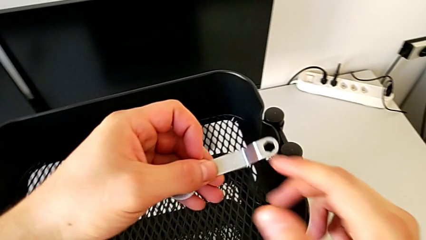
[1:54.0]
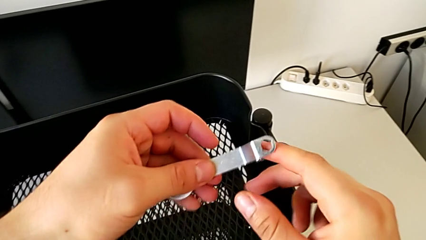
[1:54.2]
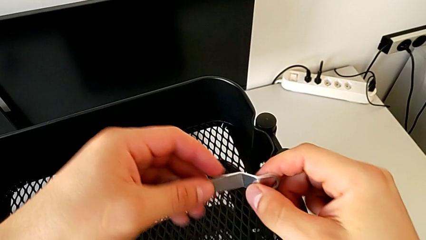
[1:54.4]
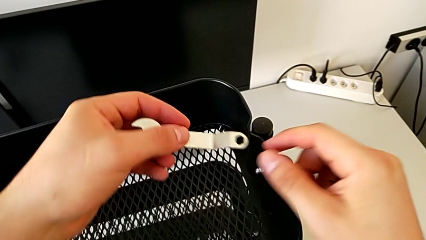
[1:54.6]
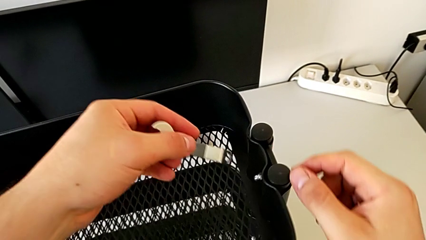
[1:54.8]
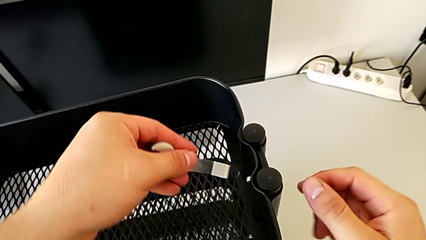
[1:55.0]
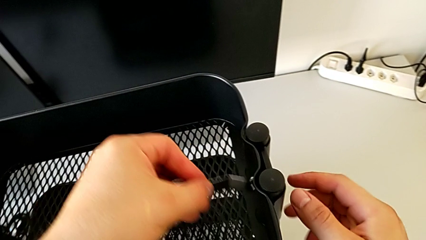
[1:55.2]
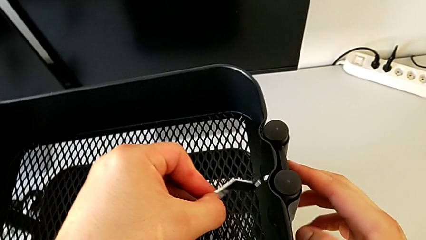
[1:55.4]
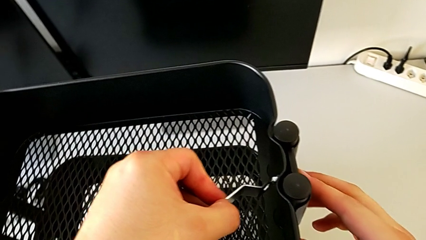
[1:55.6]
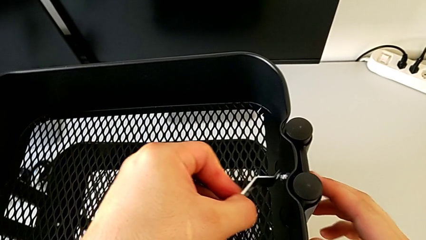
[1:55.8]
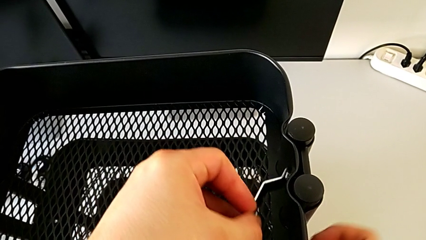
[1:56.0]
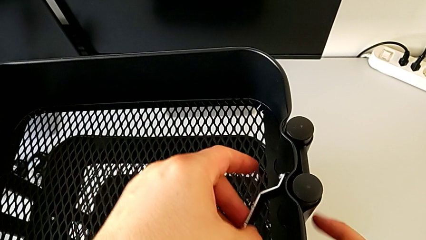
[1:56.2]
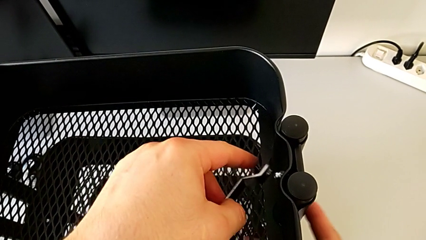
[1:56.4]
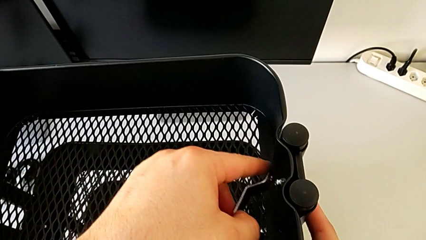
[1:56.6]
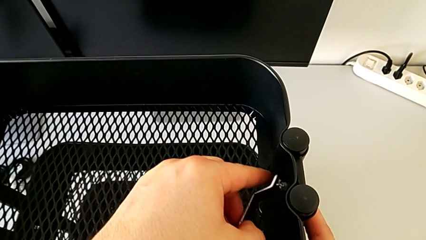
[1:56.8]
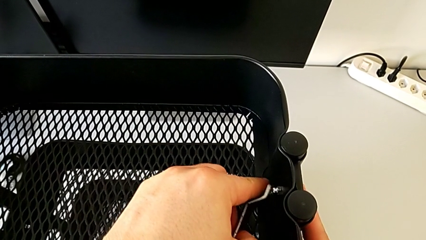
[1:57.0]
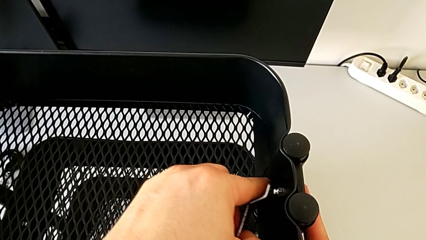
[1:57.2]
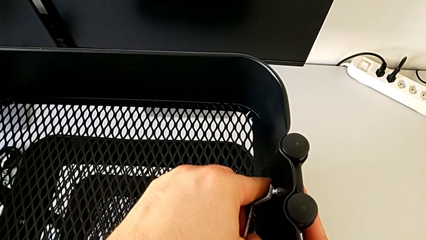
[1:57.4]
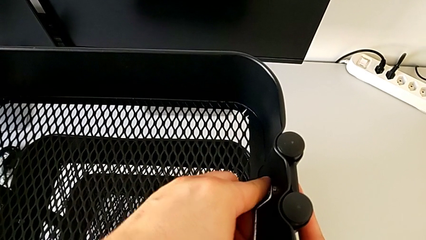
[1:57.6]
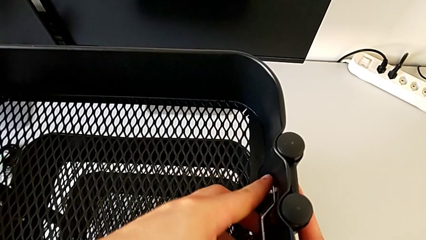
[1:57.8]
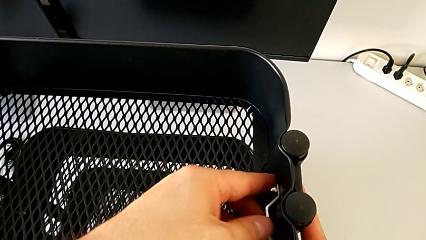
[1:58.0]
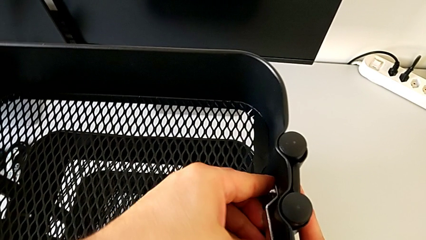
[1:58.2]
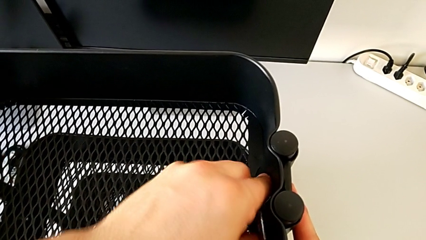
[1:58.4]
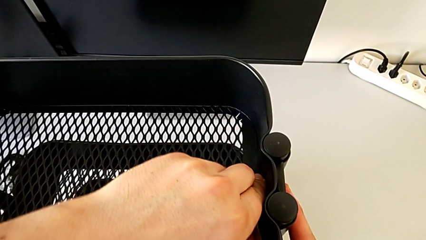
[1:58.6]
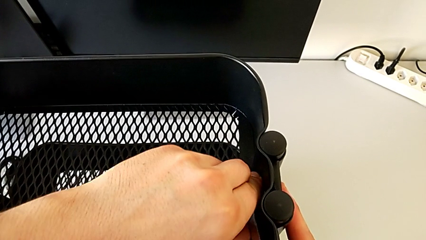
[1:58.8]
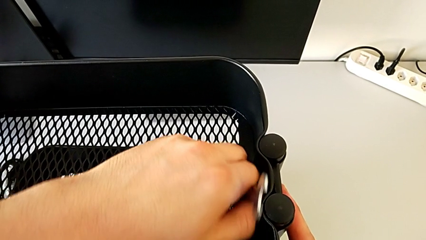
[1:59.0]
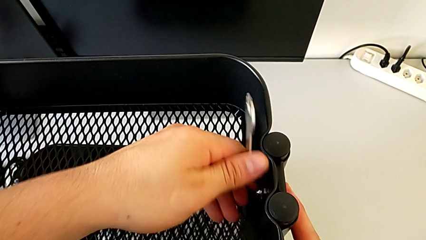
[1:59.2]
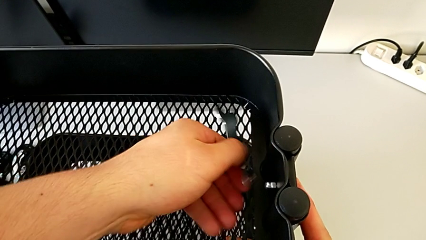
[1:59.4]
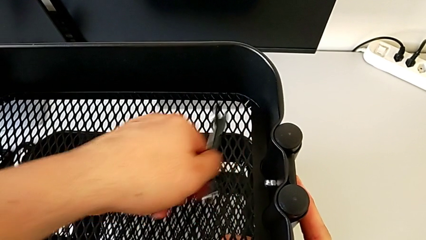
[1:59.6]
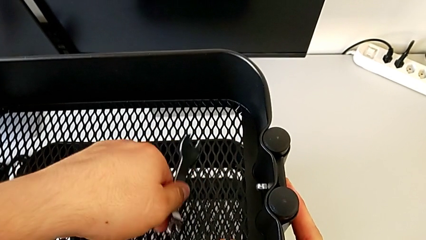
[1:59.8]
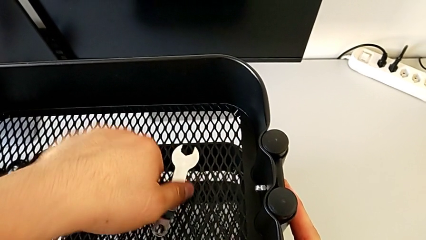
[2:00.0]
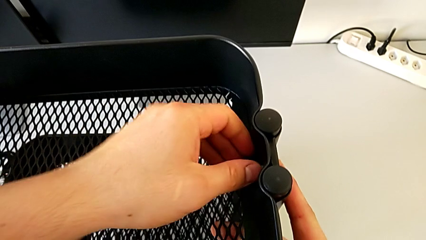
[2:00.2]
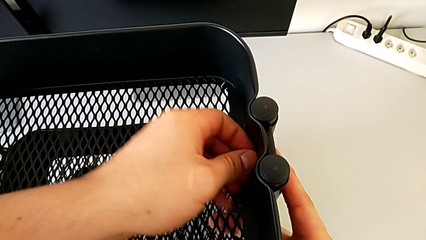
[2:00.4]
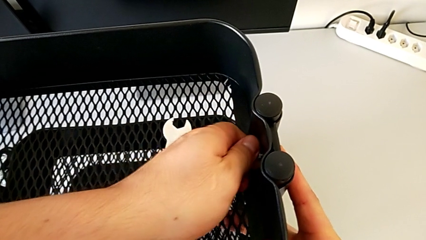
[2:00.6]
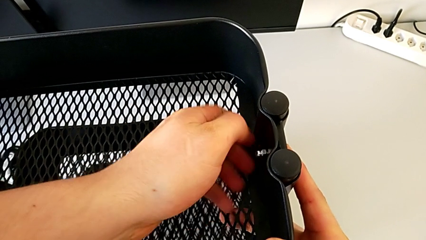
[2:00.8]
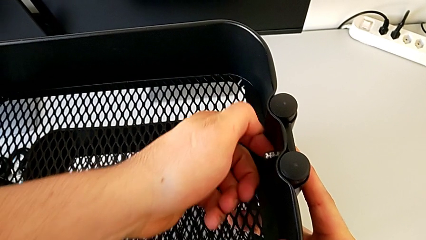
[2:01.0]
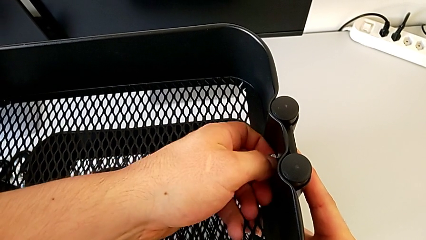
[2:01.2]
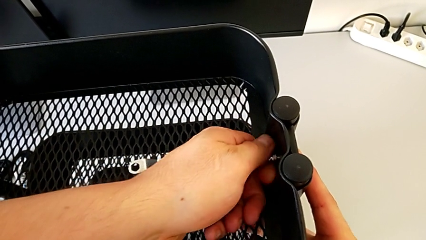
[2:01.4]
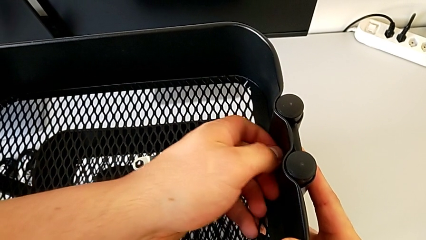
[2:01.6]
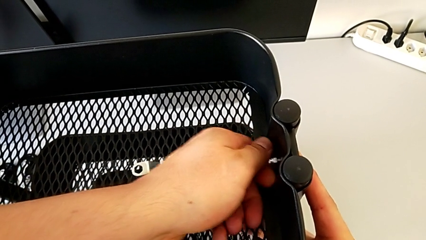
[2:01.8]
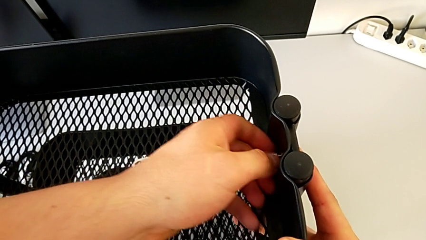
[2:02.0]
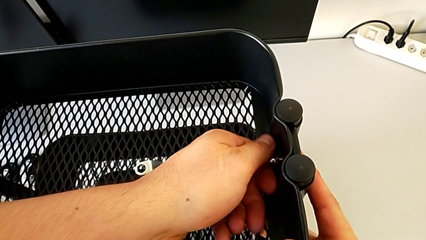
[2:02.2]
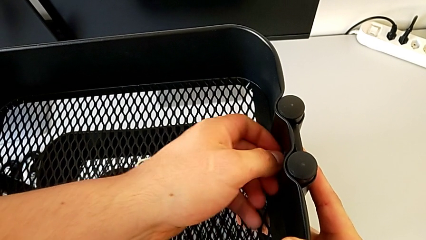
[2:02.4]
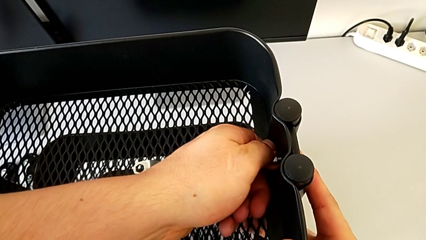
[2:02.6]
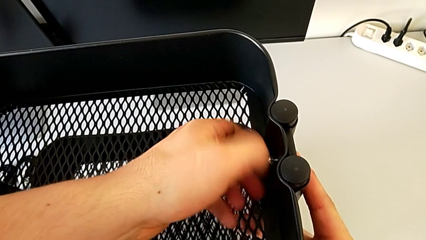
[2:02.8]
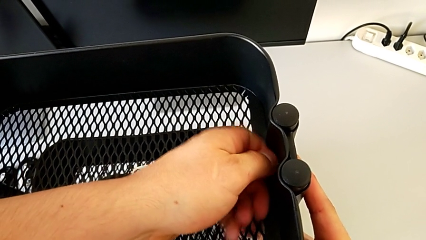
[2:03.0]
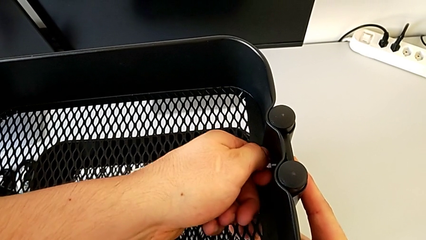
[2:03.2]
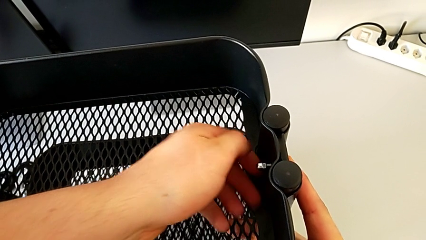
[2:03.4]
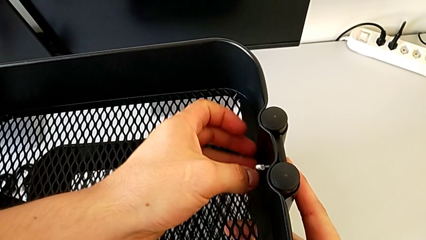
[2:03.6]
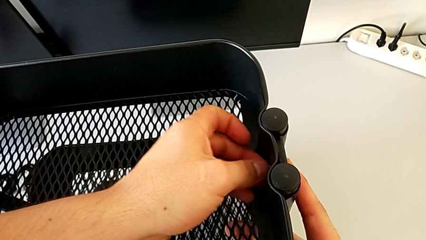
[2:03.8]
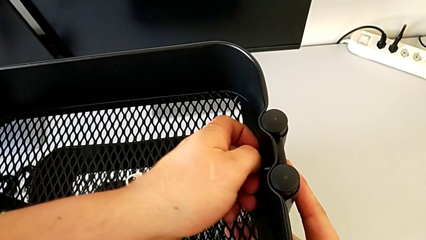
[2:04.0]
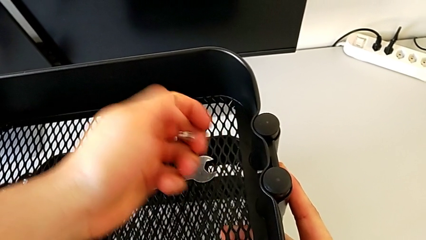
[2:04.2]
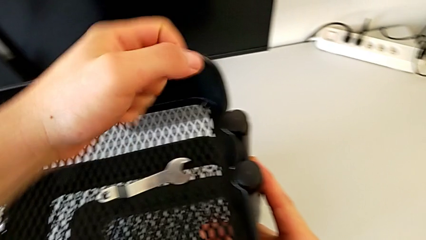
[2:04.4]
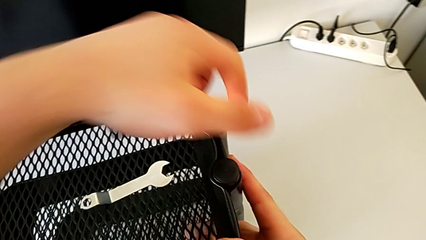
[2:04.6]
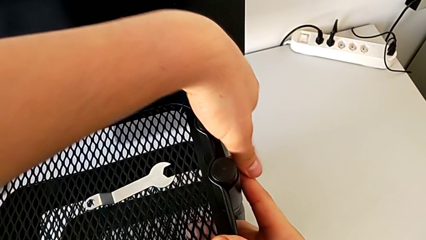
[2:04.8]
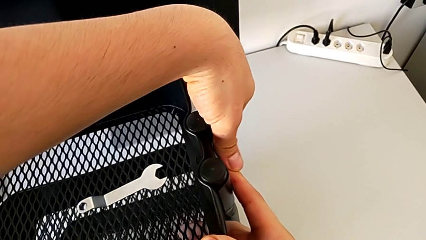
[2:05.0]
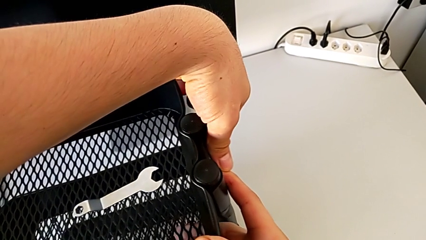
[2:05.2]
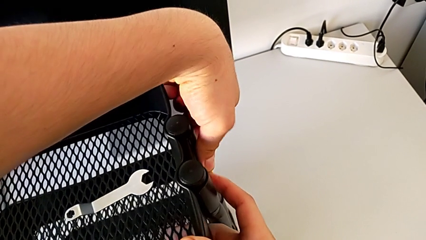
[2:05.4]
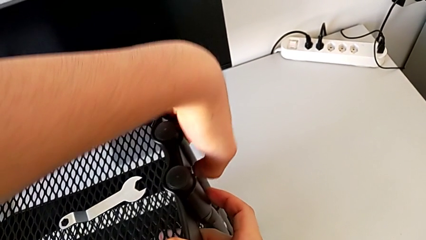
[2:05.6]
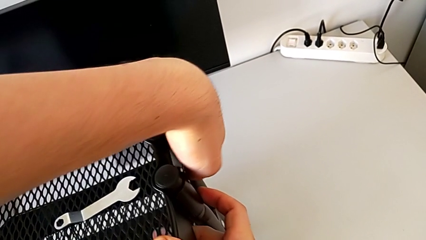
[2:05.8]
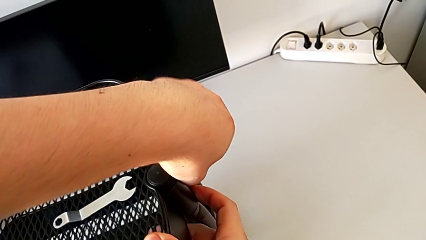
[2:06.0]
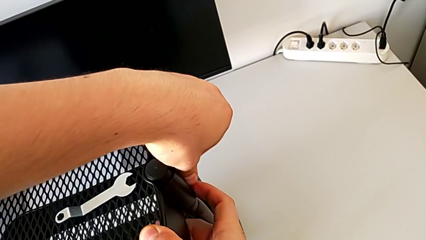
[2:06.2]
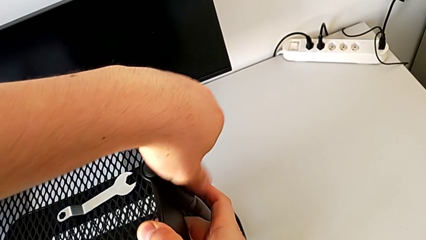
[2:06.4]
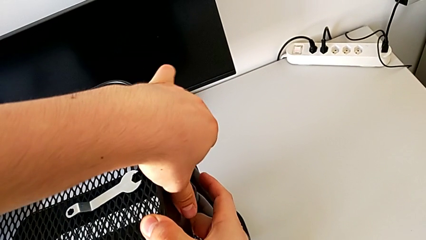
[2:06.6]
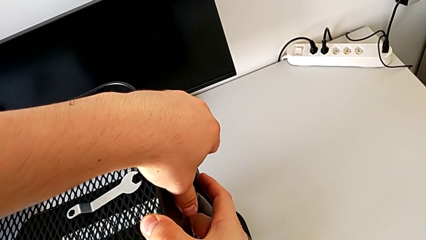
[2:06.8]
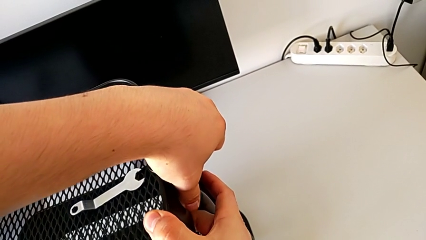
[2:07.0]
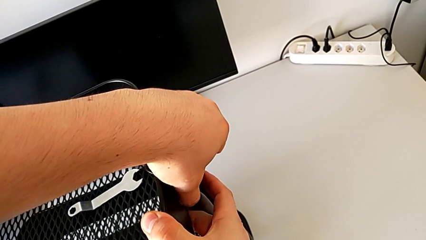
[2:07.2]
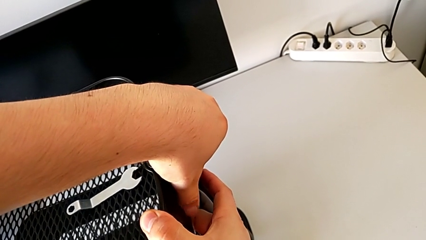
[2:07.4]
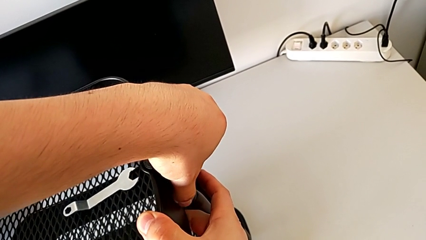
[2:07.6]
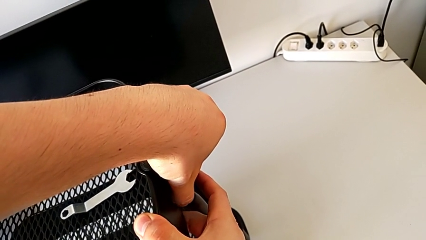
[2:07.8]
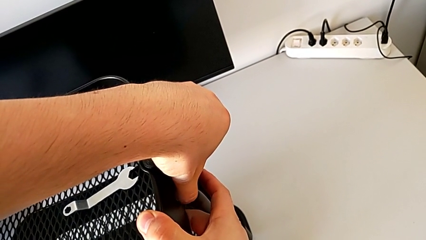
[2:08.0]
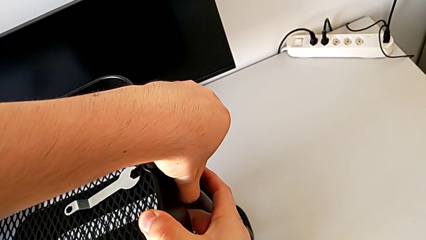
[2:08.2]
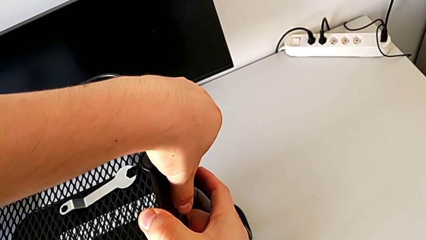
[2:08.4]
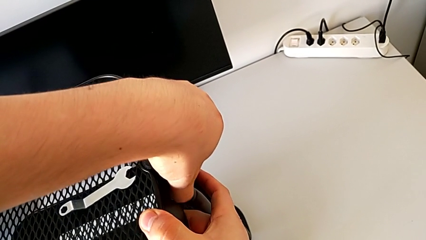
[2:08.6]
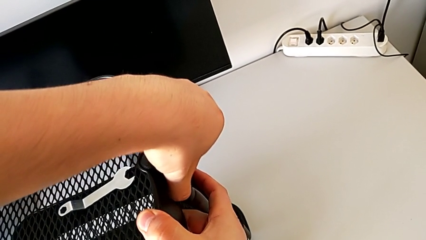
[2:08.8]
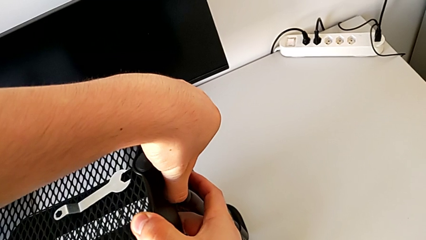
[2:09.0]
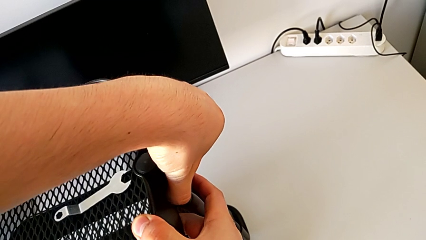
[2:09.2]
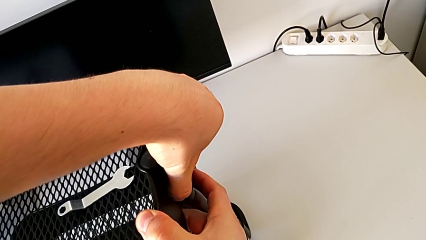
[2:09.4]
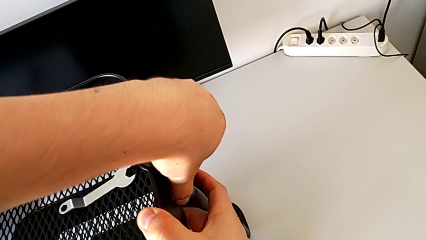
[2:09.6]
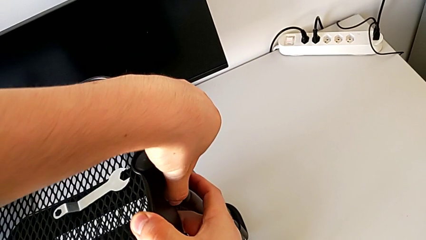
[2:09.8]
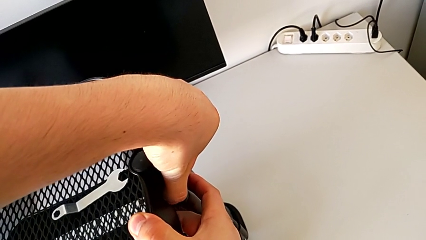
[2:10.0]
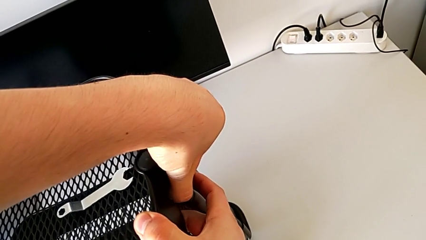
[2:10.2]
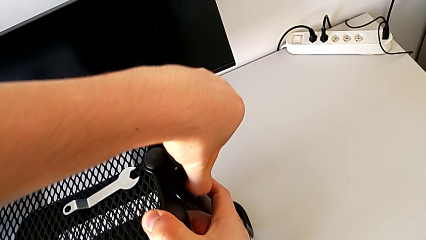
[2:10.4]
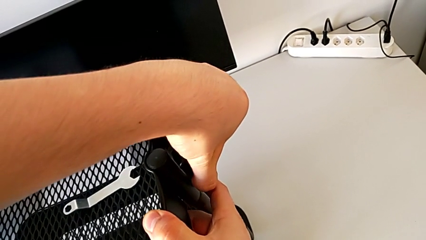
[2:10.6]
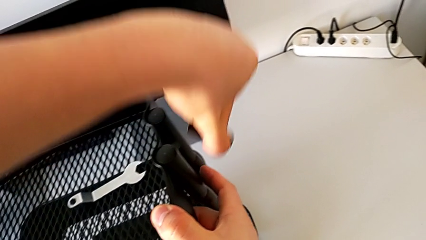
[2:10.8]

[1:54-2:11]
The camera wearer is disassembling the top tray. They insert the hexagonal wrench, unscrew the hexagon cap nut, withdraw the hexagonal wrench, place it, unscrew the hexagon cap nut, disassemble it, disassemble the bracket and disassemble the bolt.
